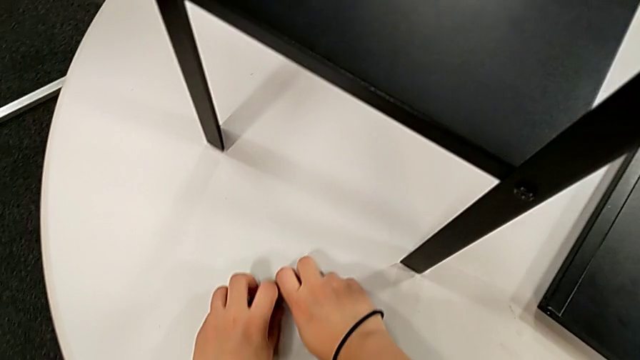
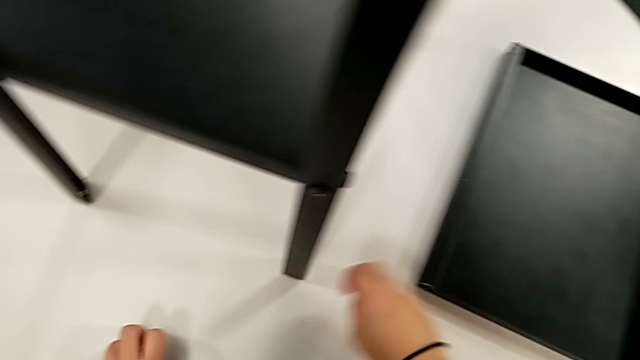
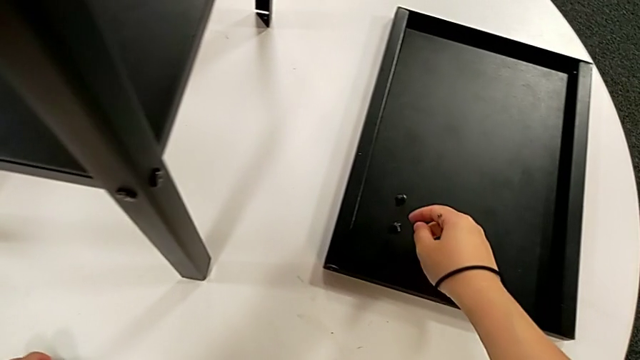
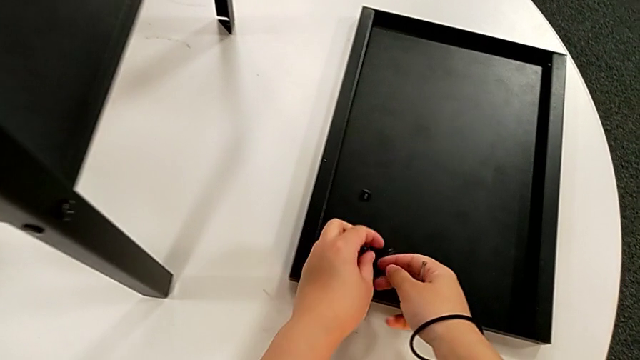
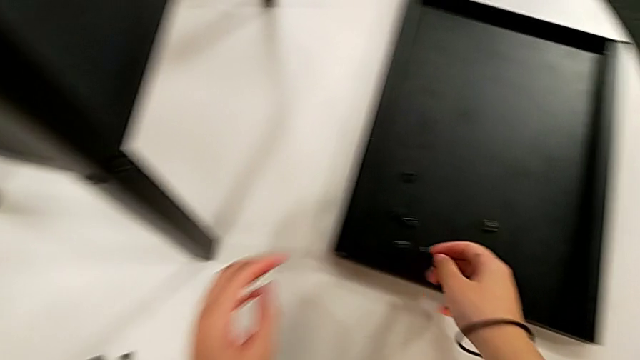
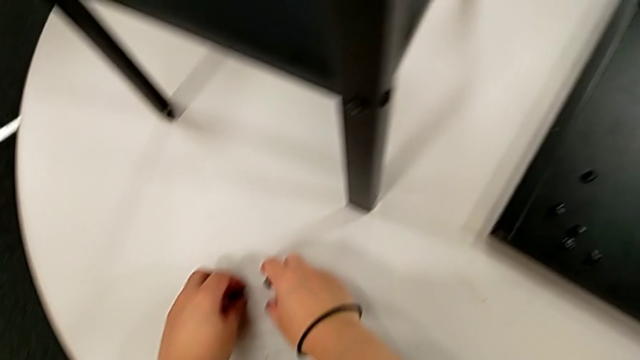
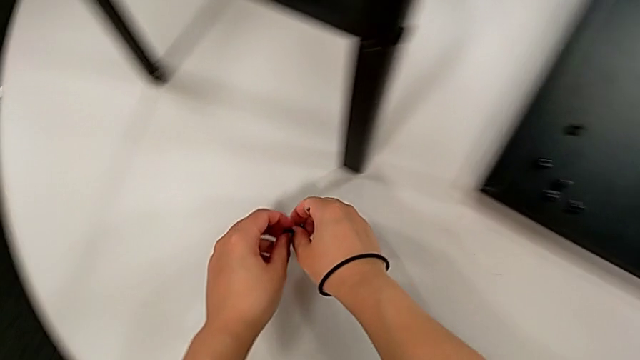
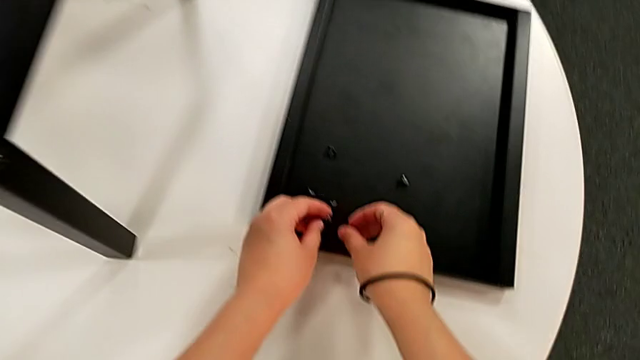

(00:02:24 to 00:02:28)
The camera wearer is disassembling the upper tray. They keep placing the hex socket head.

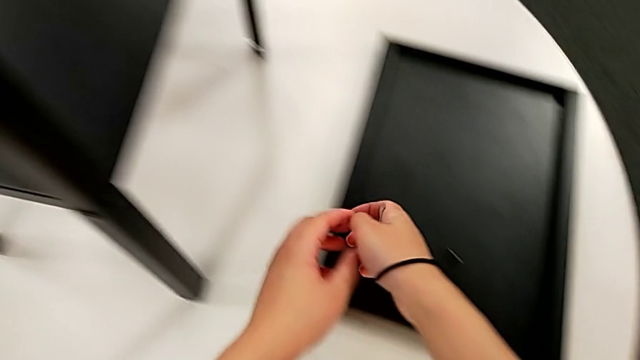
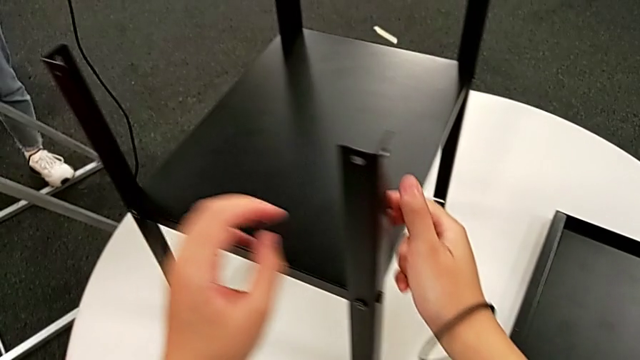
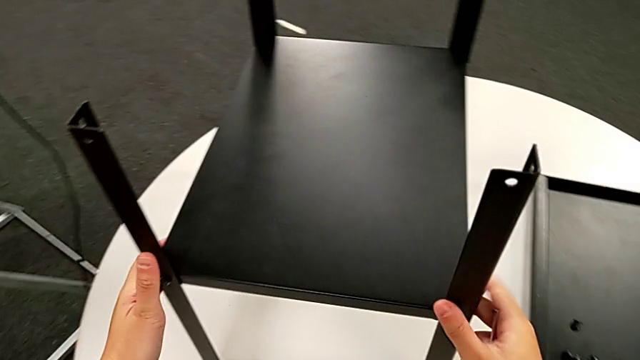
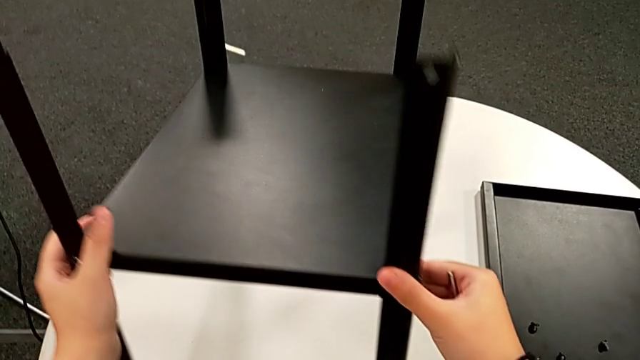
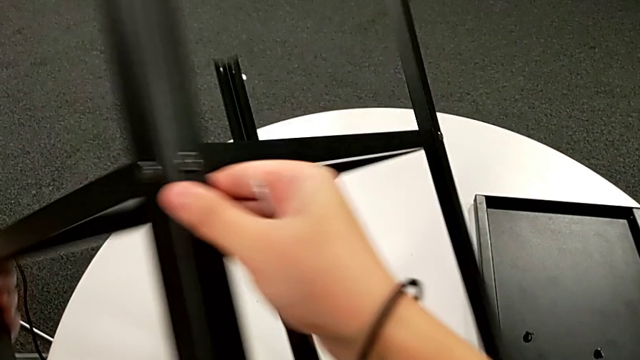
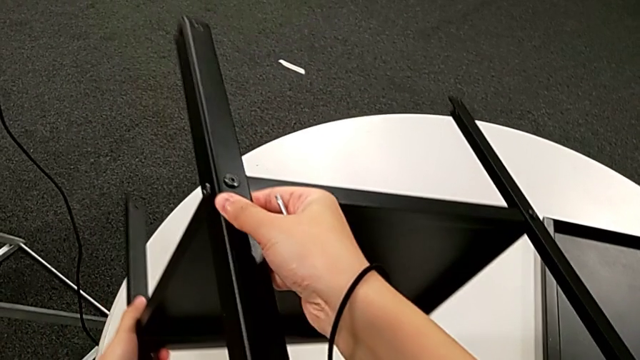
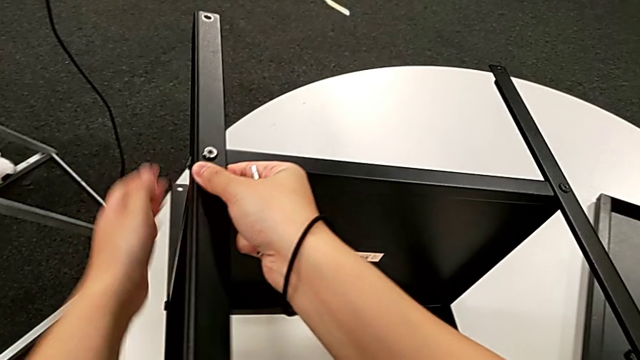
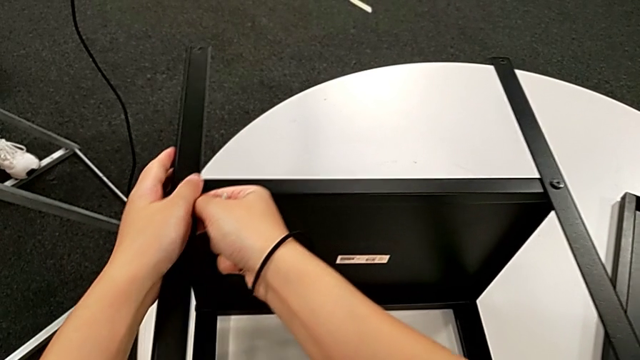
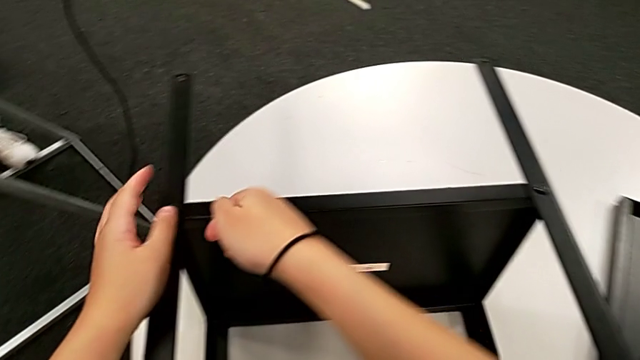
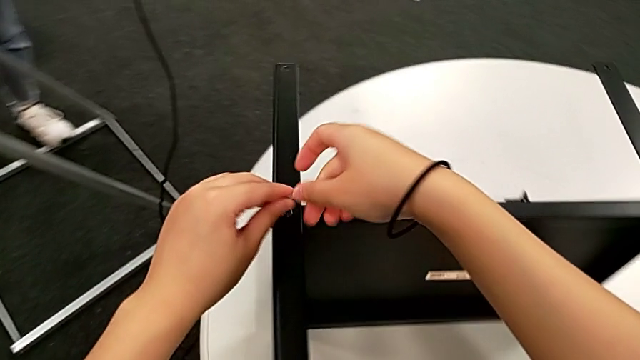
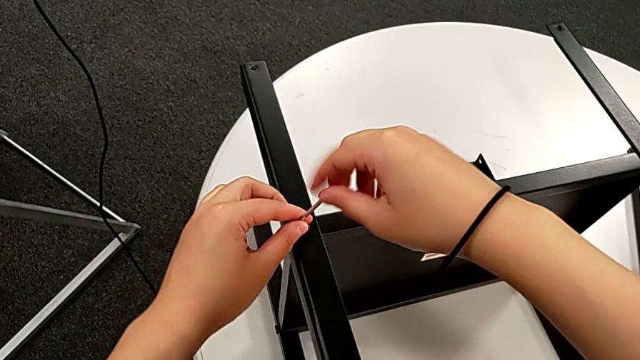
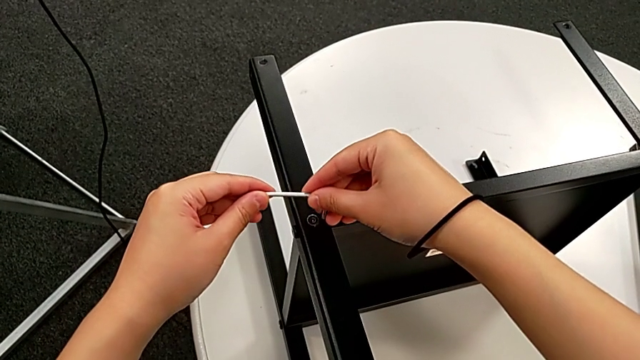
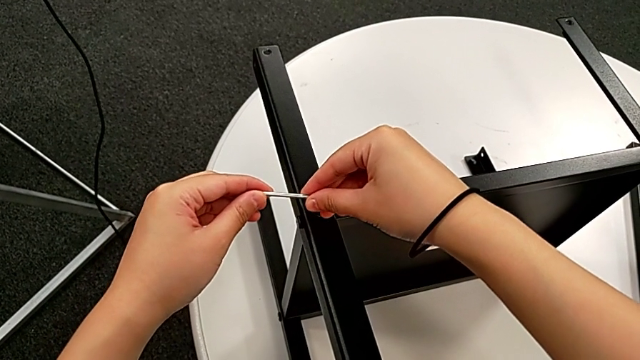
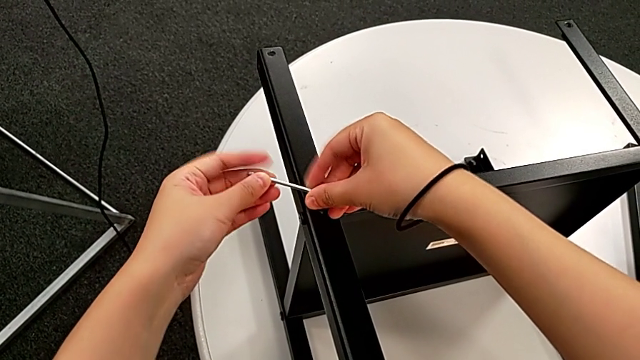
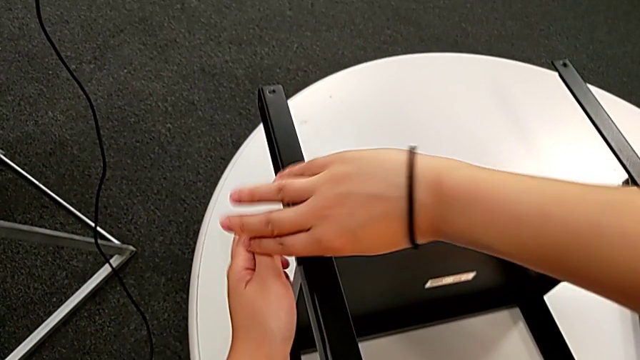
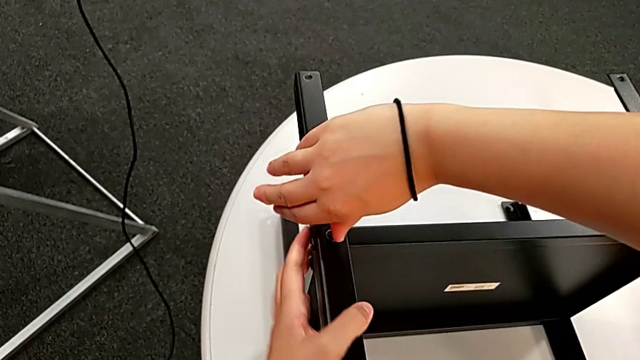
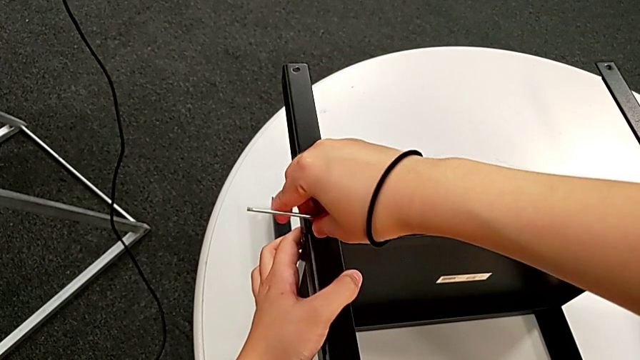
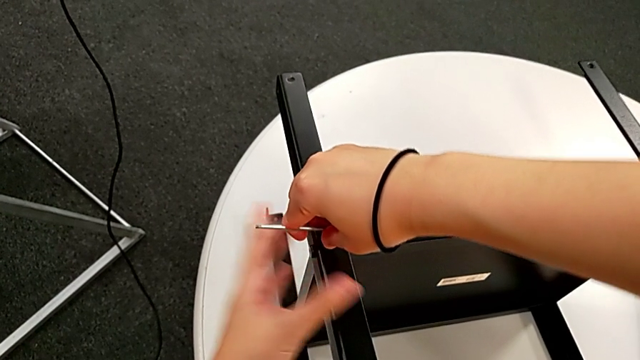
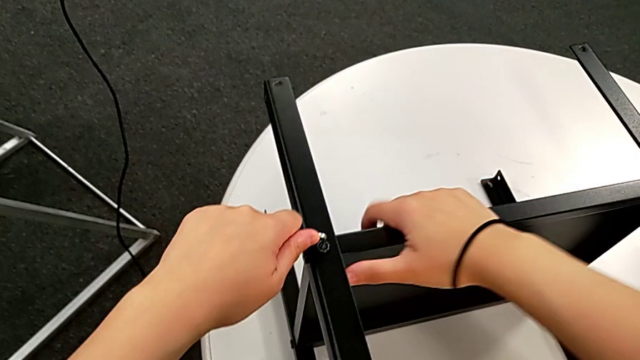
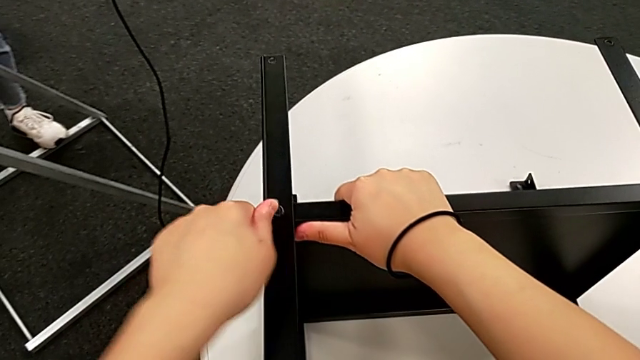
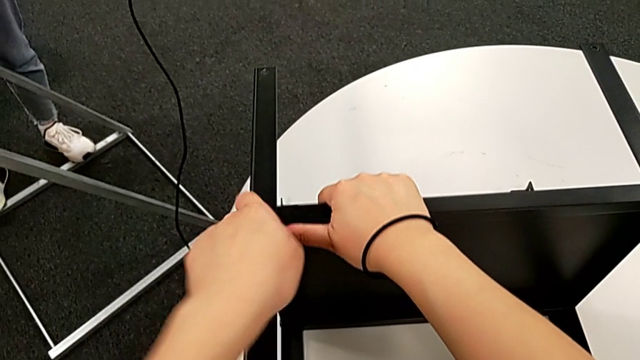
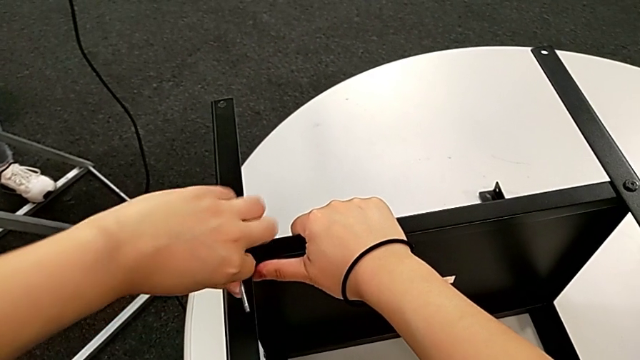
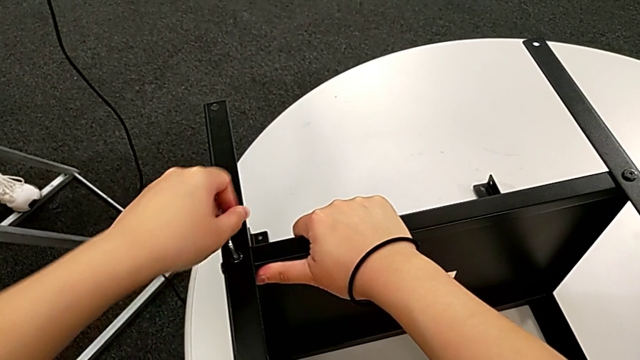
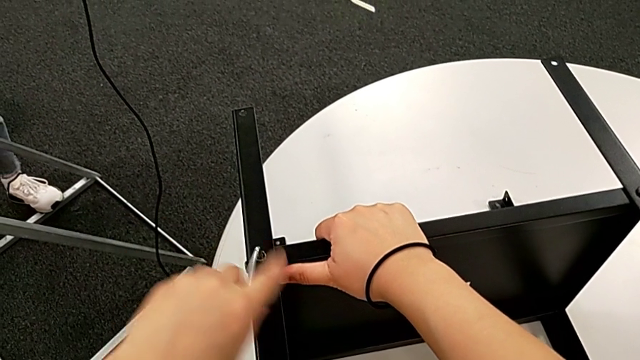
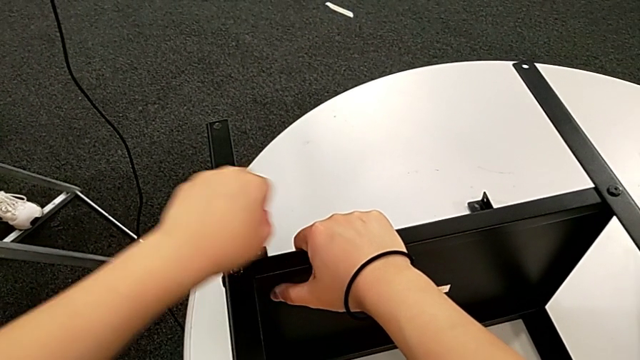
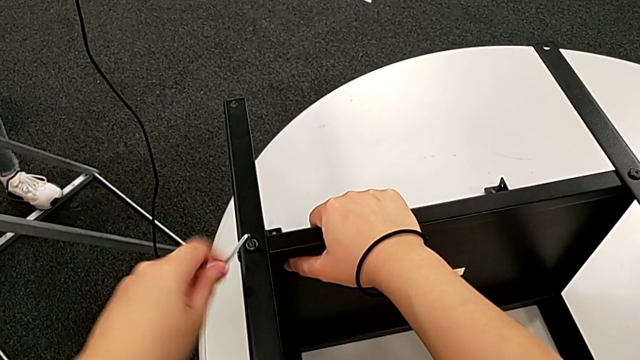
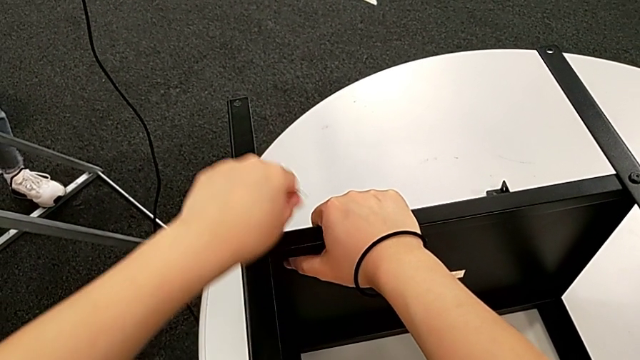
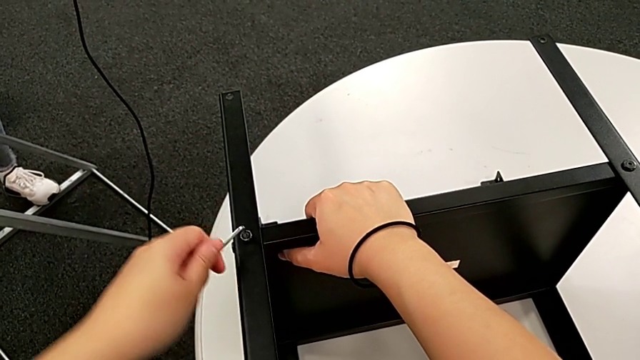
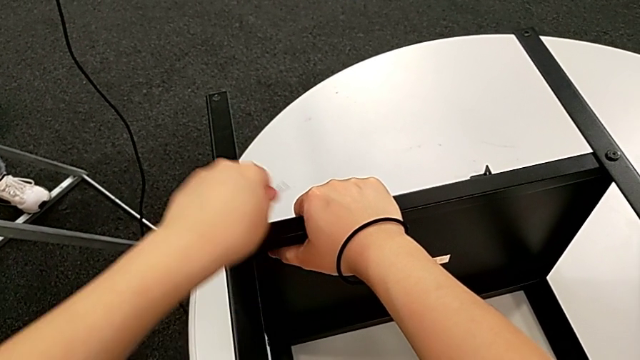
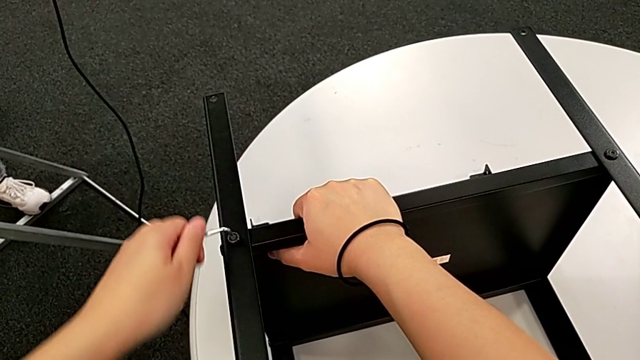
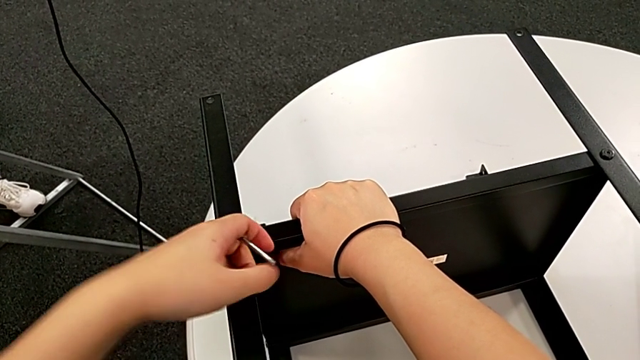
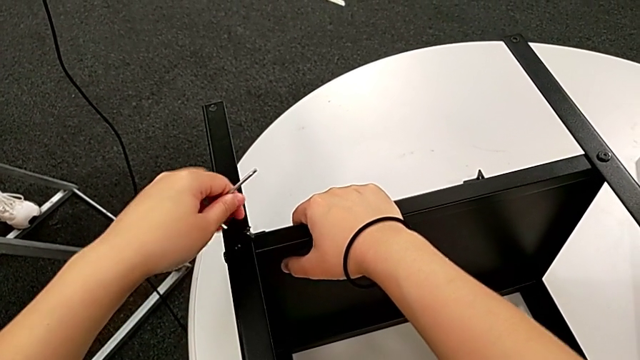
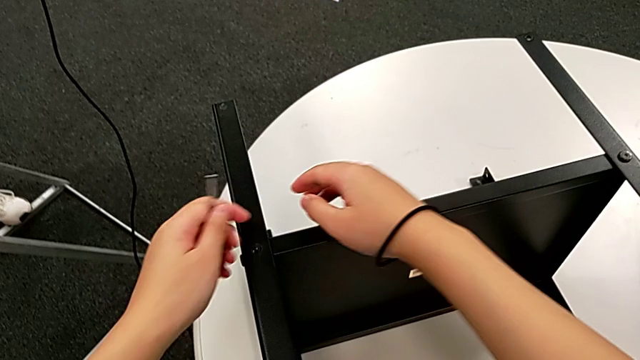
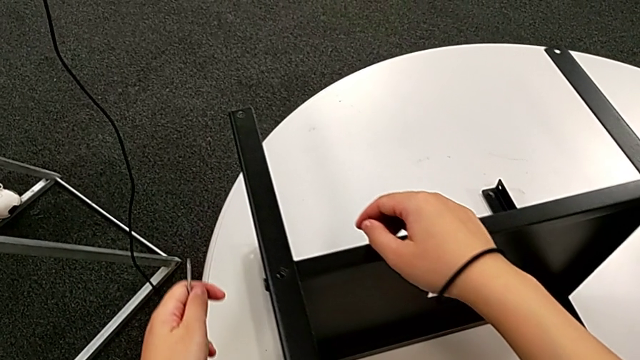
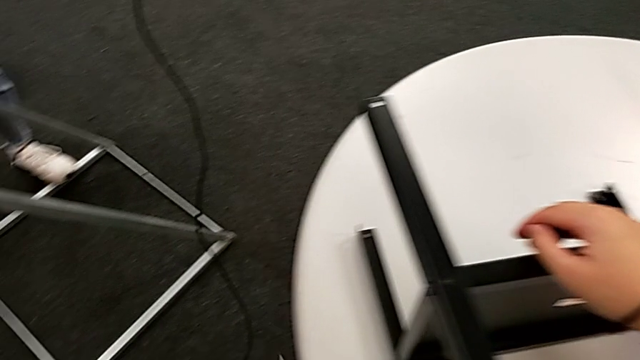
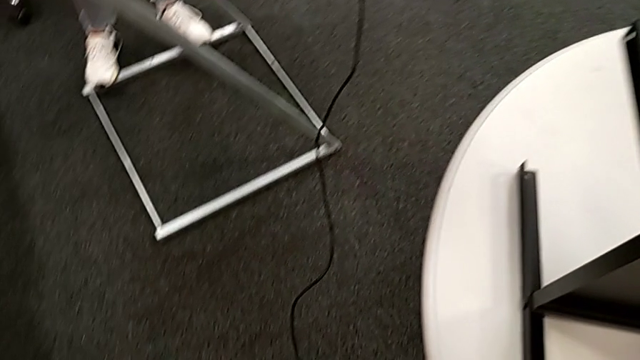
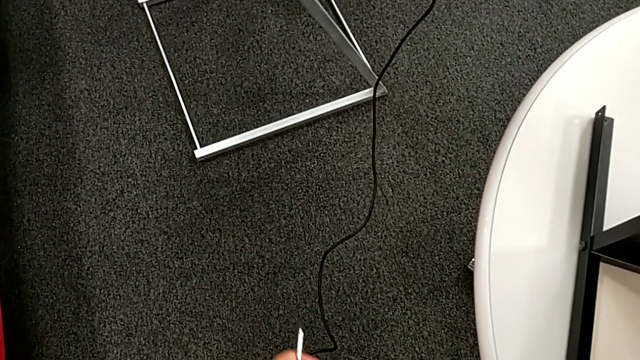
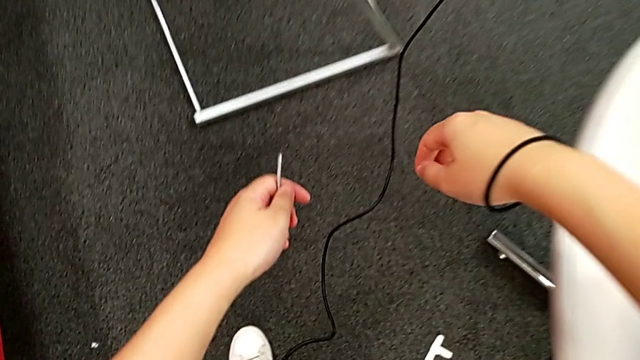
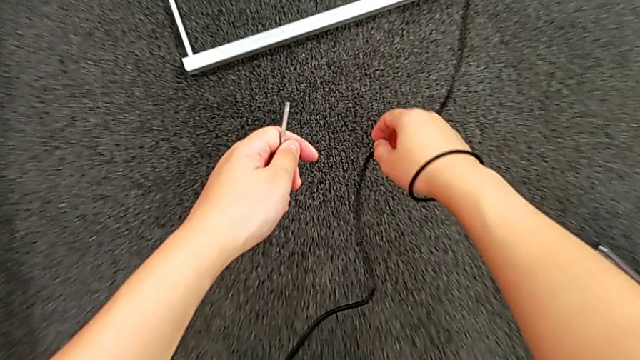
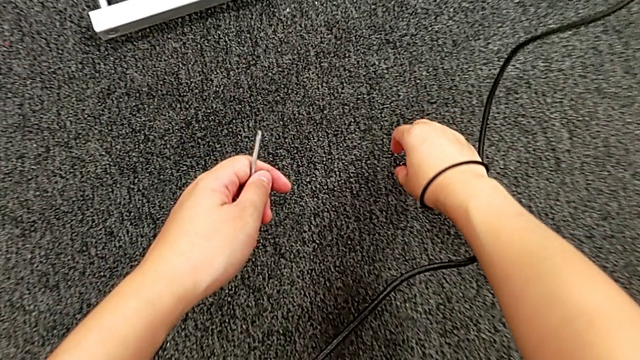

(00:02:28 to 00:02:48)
The camera wearer is disassembling the first leg. They grab the nightstand, rotate the nightstand, insert the Allen wrench, unscrew the hex socket head, withdraw the Allen wrench, disassemble the hex socket head, wrongly drop the hex socket head, approach the hex socket head and grab it.
